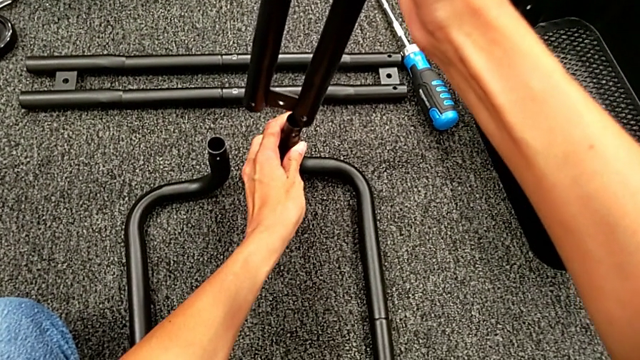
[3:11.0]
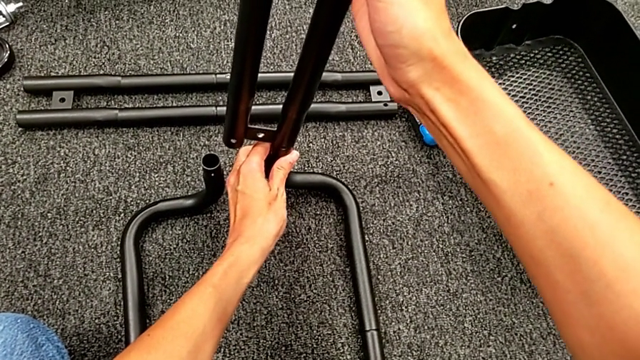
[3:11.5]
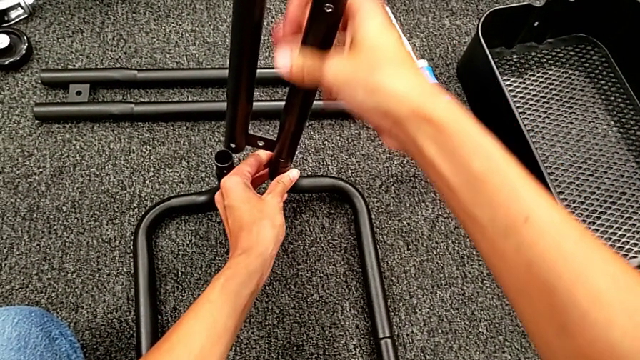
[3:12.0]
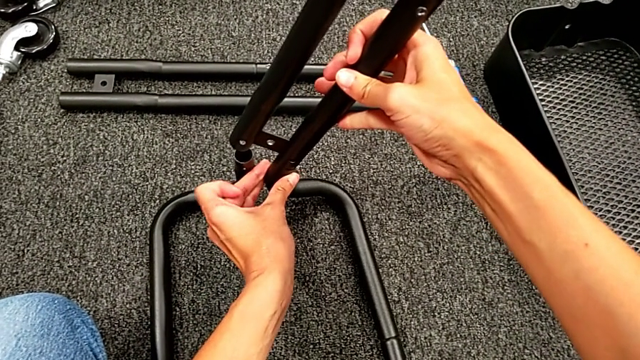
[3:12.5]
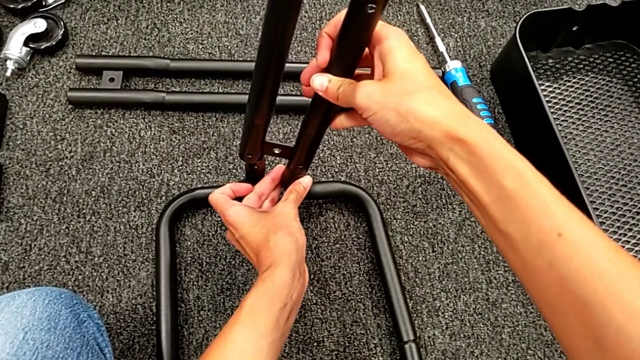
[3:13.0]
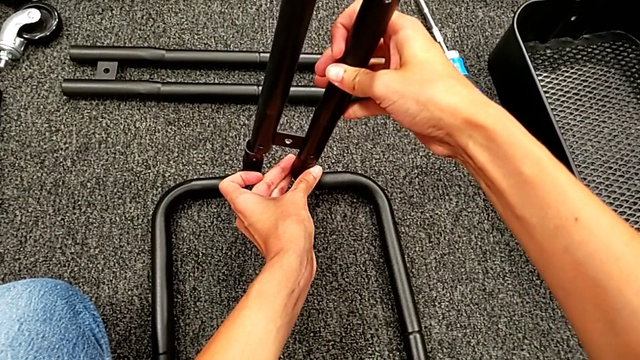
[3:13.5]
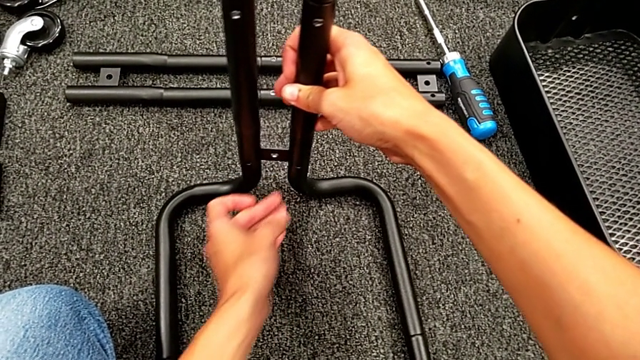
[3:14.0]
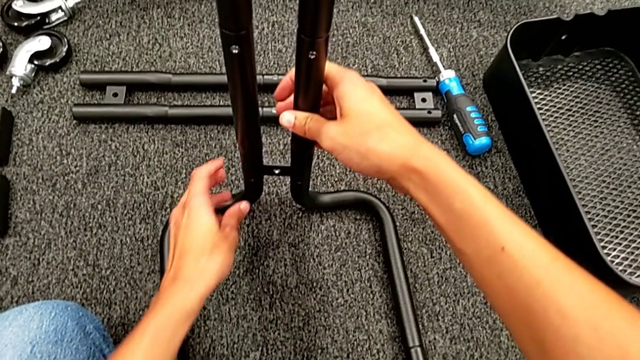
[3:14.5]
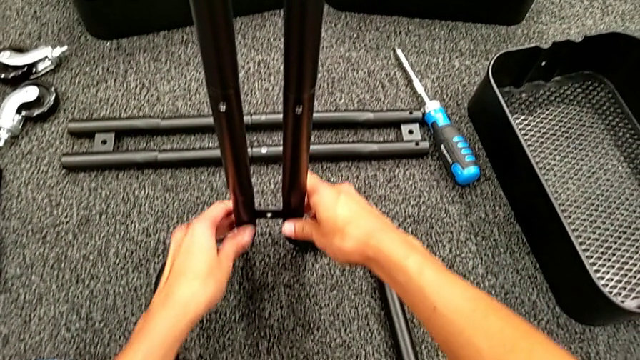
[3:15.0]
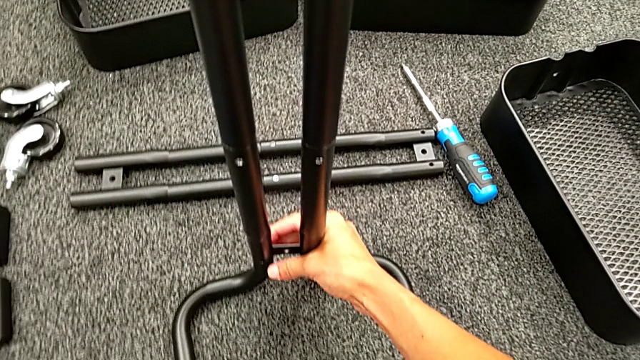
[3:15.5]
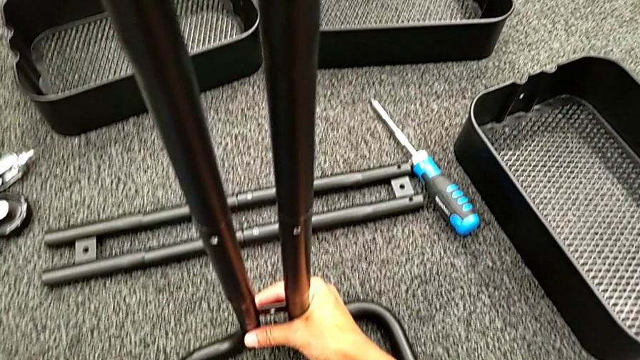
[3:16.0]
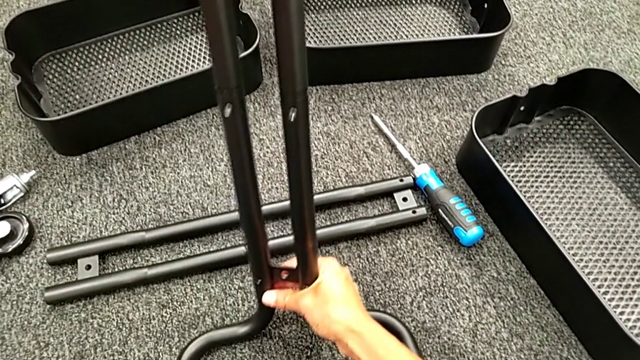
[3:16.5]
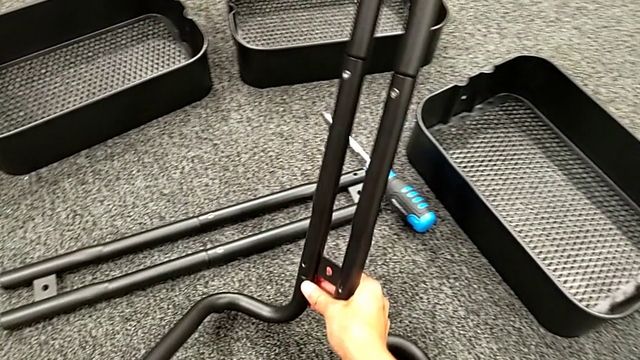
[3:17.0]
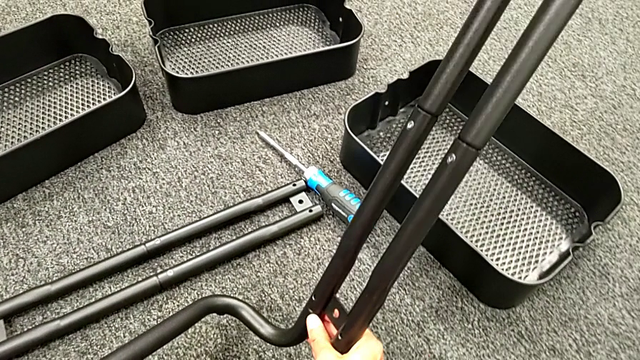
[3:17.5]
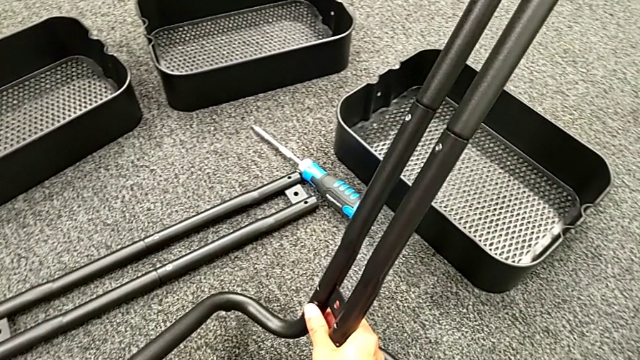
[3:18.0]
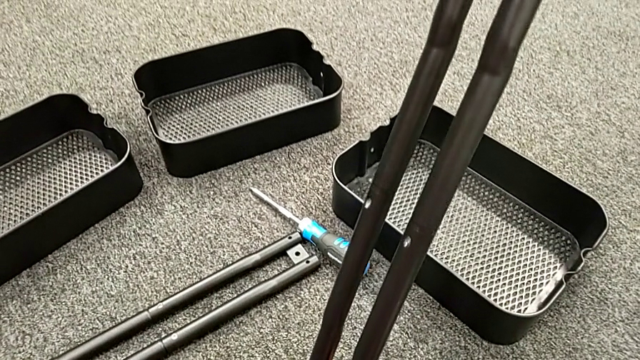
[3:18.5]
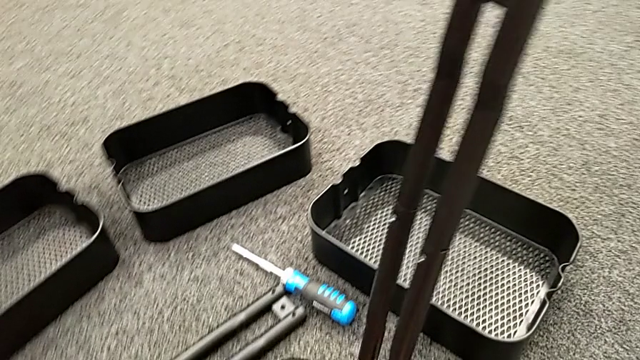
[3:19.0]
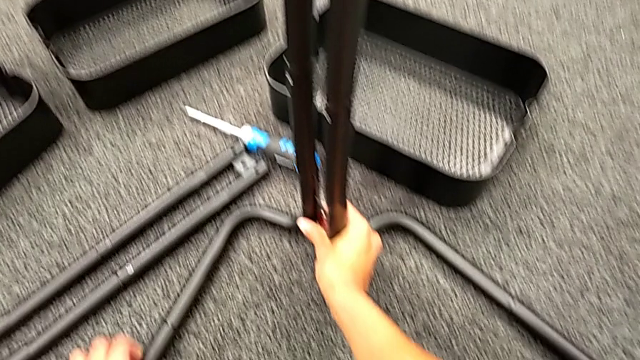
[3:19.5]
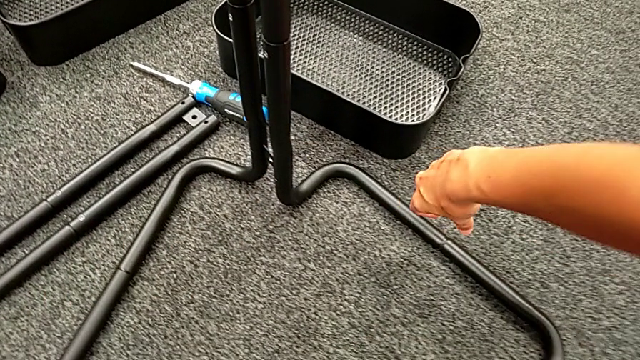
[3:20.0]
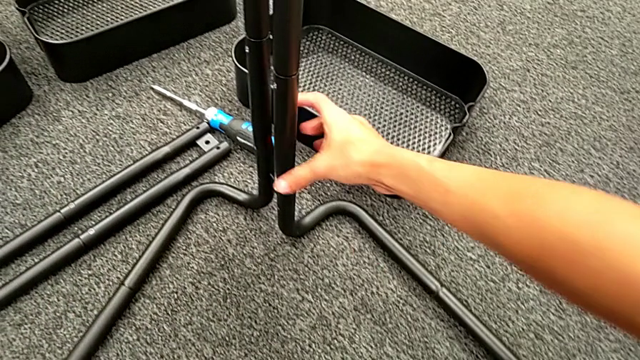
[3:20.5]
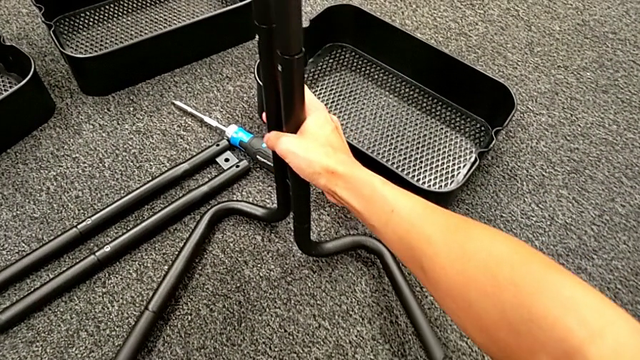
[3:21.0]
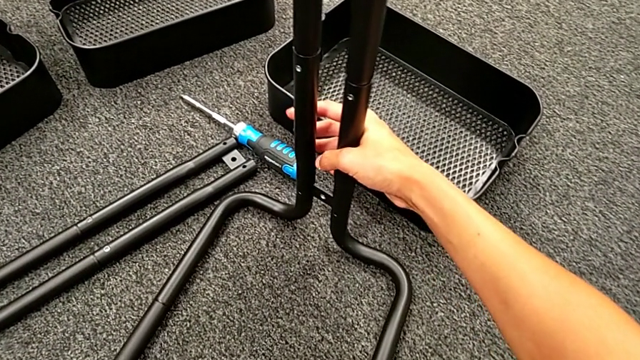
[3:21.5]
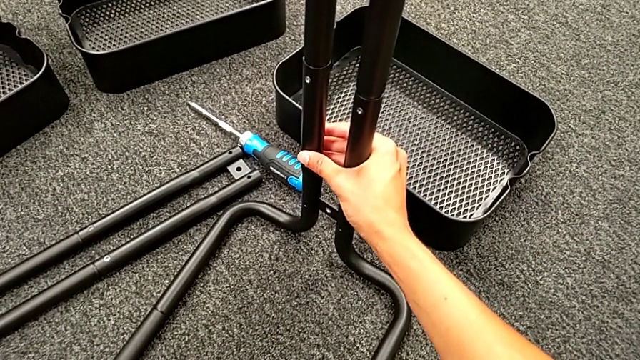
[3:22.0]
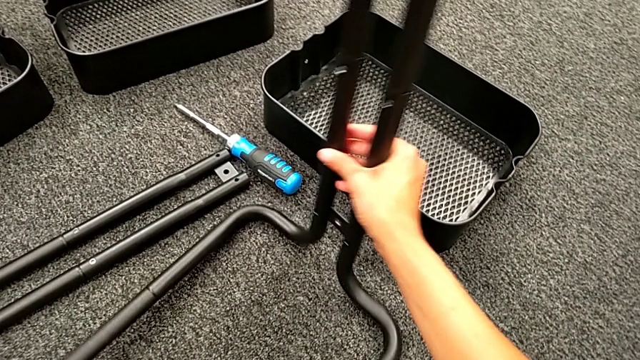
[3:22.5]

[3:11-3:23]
The camera wearer is assembling the first sidebar with the base frame. They assemble the first leg and align it.

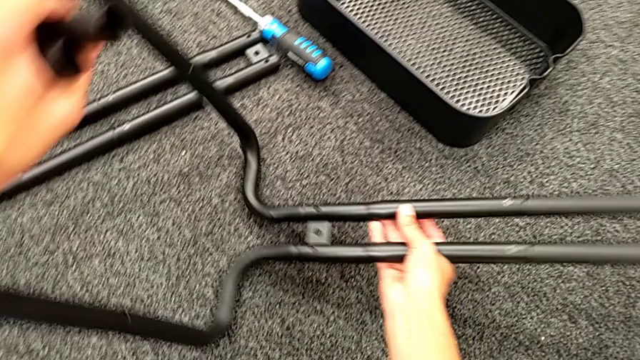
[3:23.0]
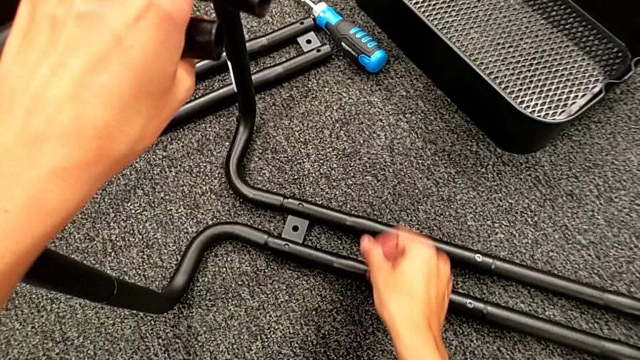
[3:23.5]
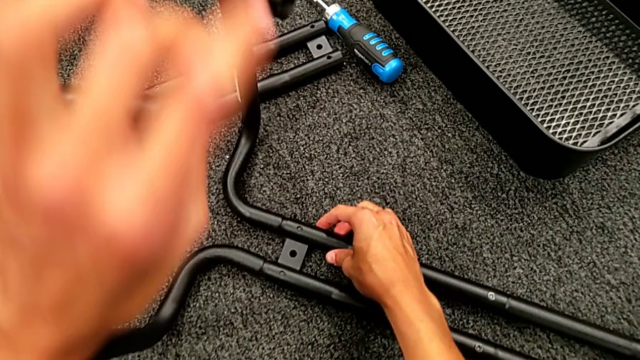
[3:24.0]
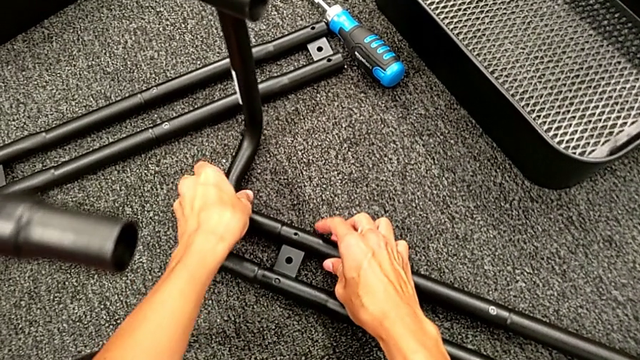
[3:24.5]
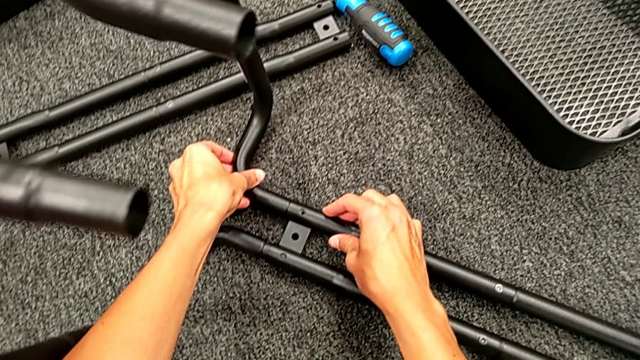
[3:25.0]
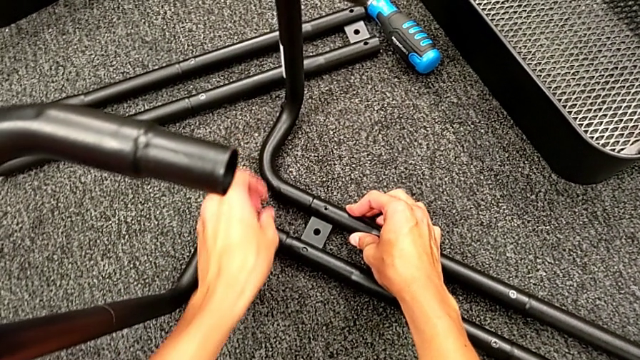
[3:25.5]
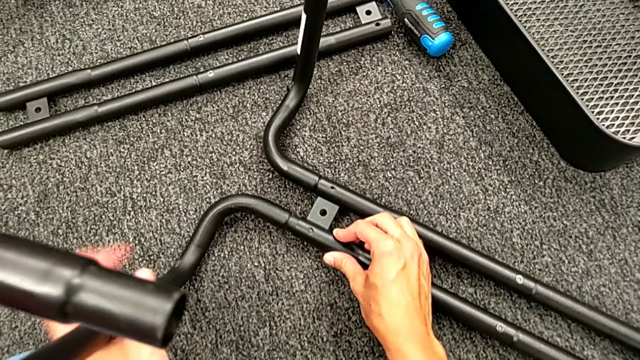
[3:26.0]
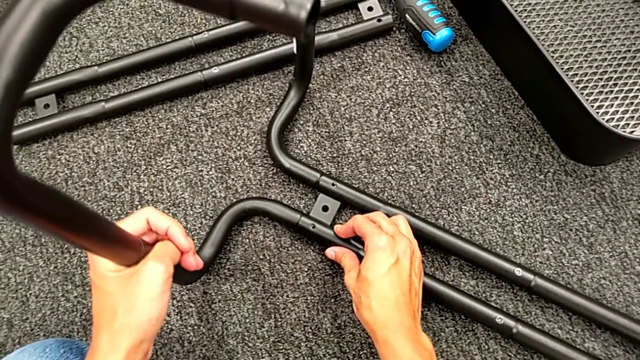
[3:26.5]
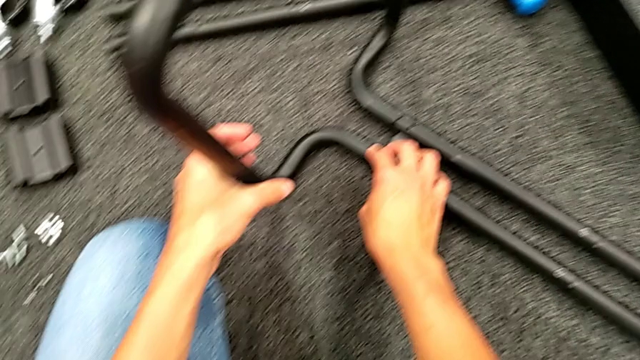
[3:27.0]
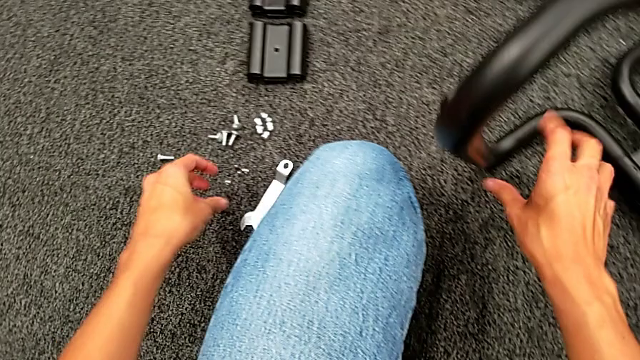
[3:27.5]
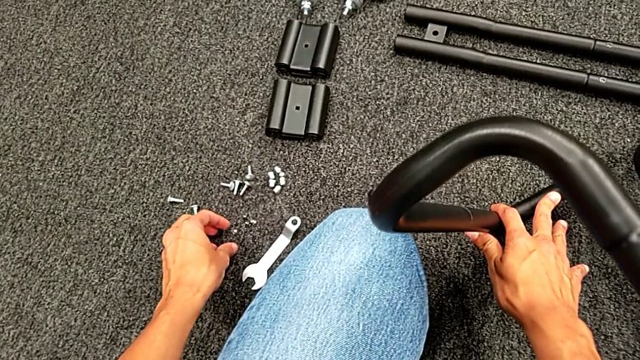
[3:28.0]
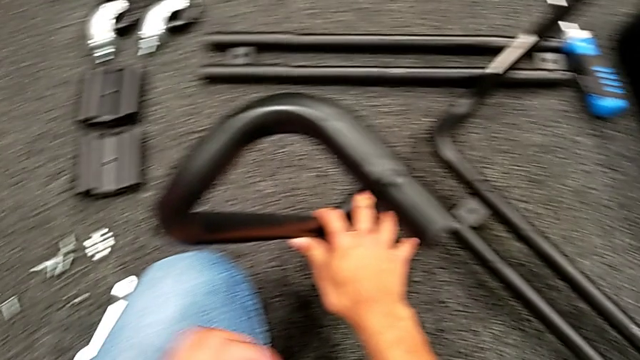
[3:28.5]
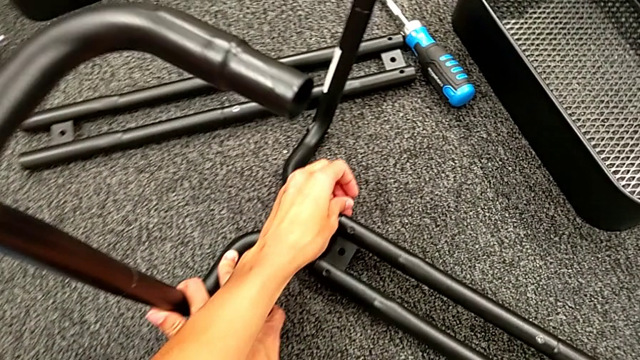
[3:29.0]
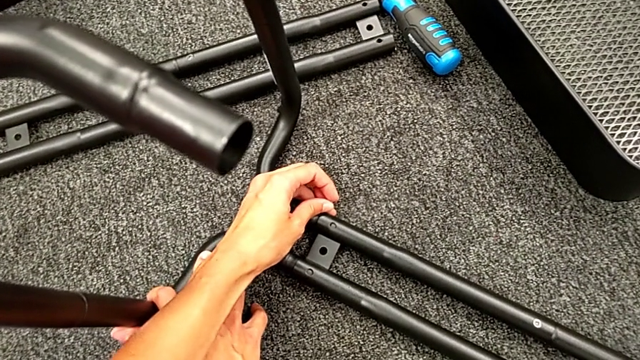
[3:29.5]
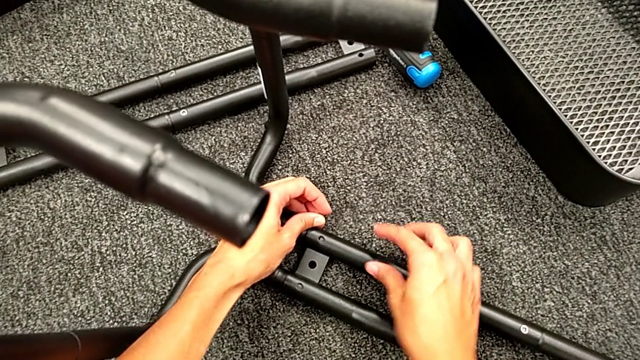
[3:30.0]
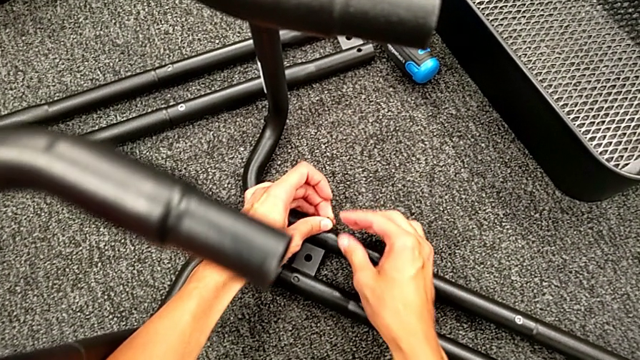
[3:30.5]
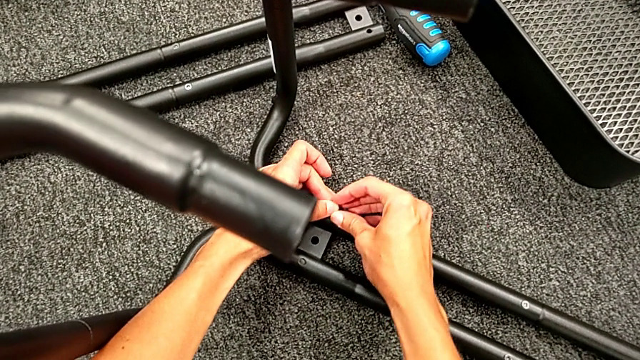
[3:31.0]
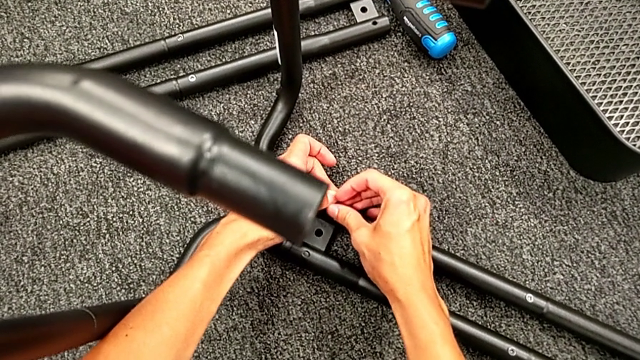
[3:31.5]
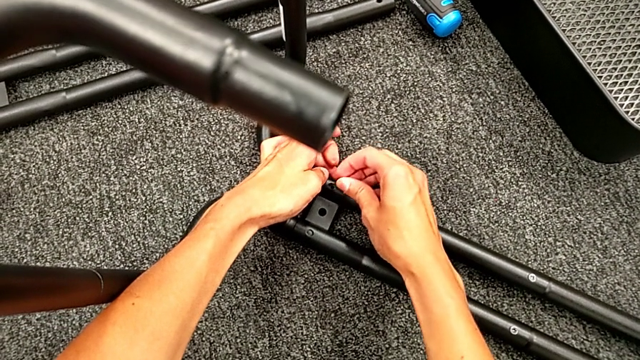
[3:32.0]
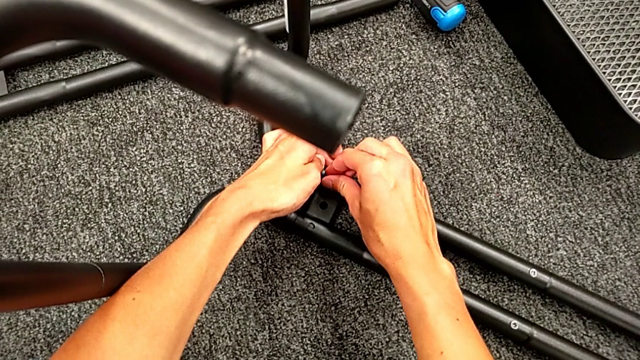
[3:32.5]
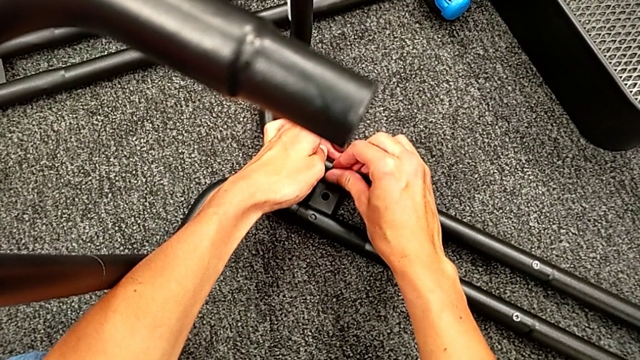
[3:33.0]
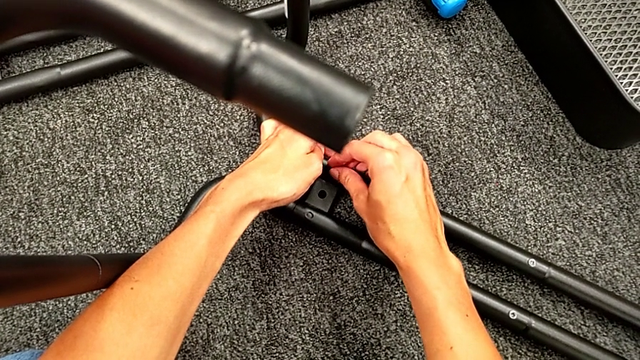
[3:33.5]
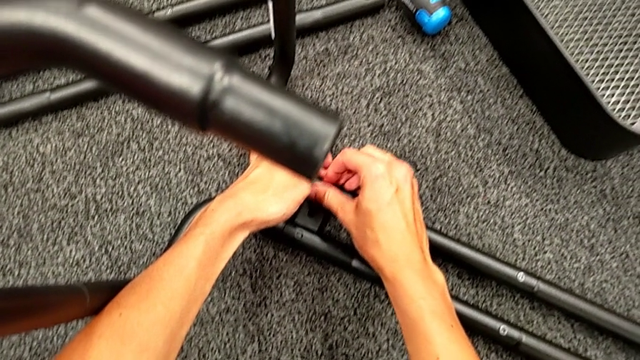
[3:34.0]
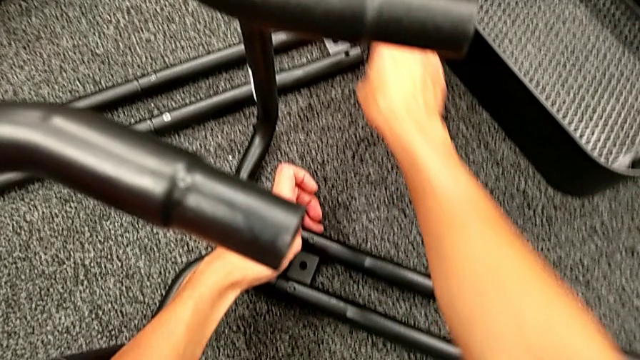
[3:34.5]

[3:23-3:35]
The camera wearer is assembling the first sidebar with the base frame. They rotate the black leg, align the black frame, grab the first screw, place it and screw it.
